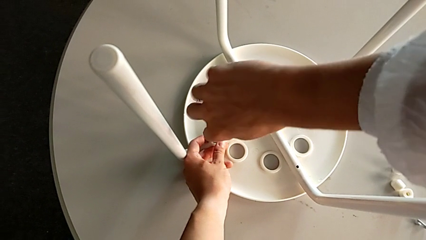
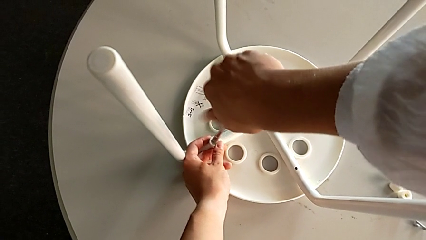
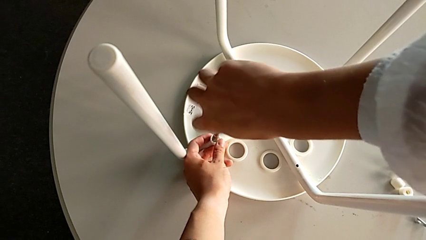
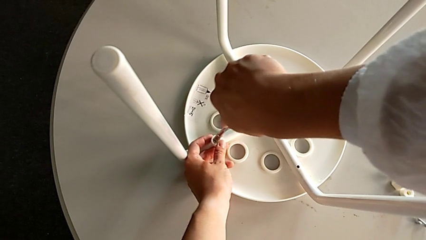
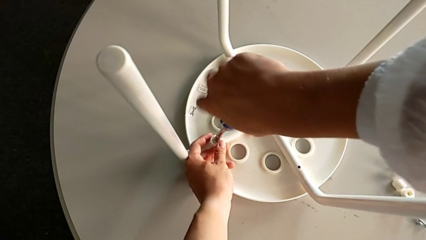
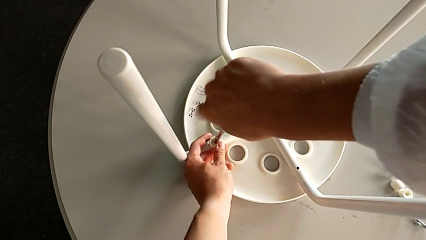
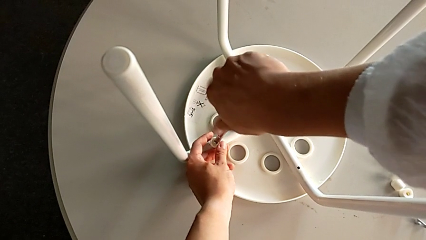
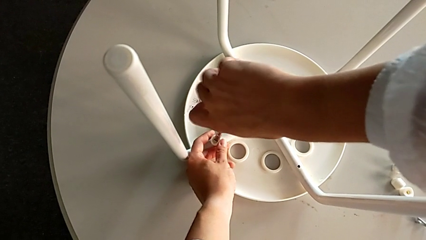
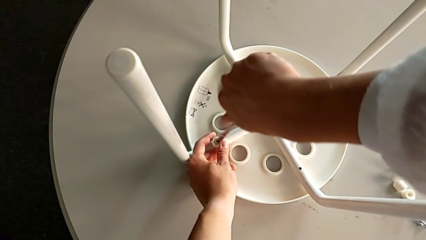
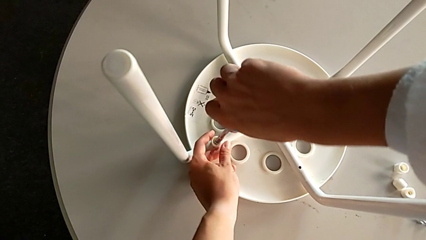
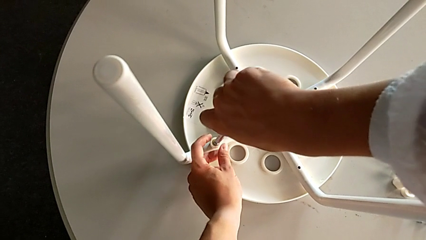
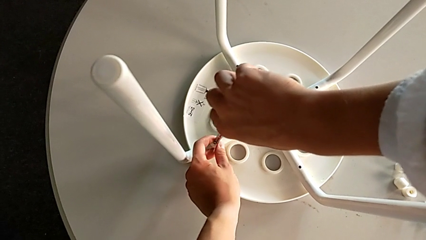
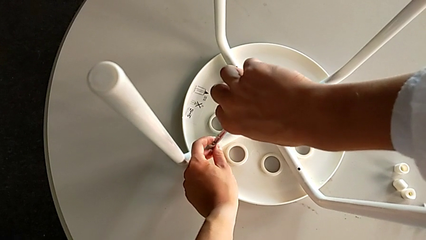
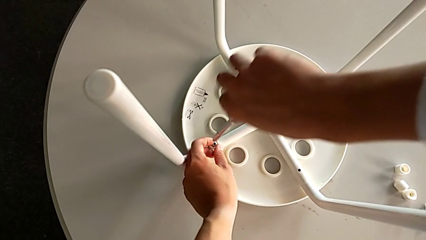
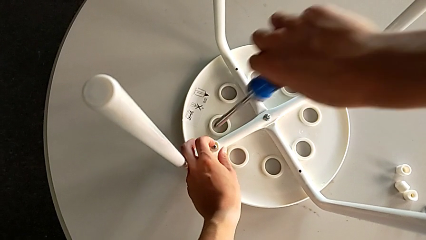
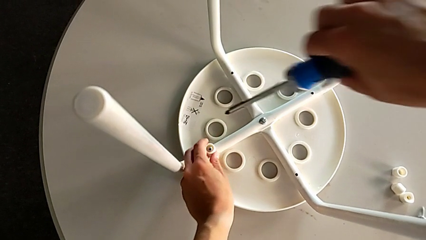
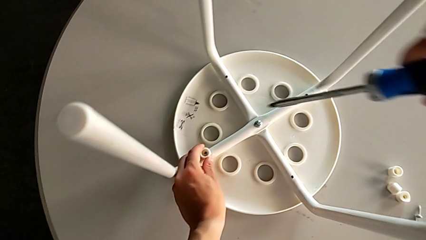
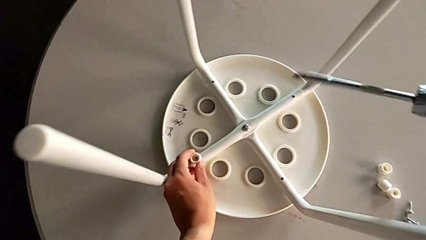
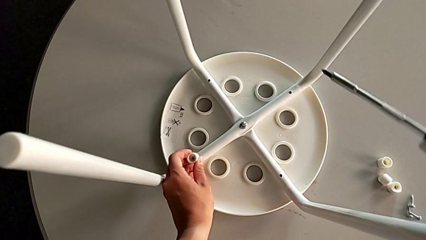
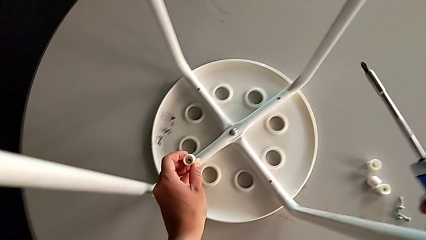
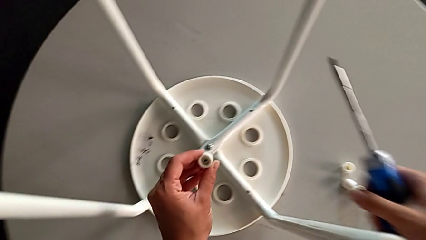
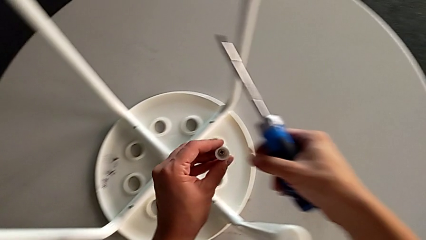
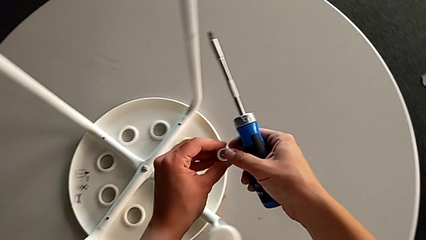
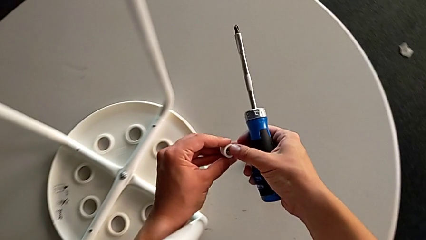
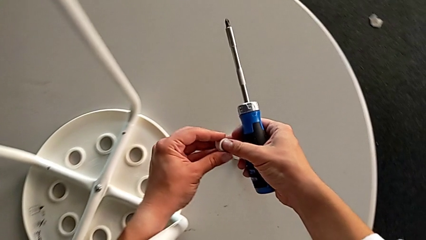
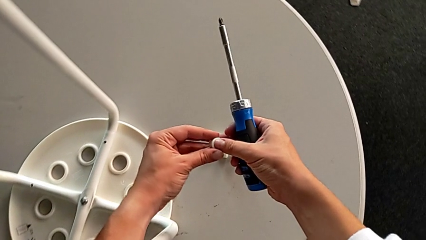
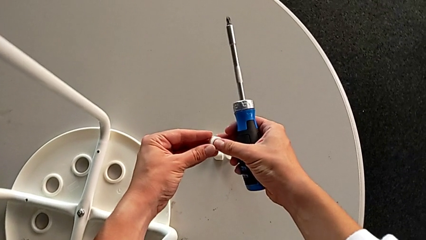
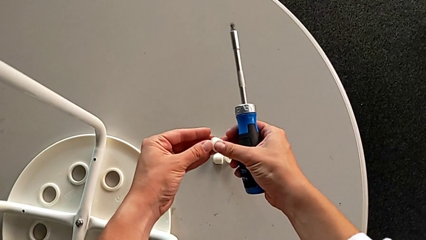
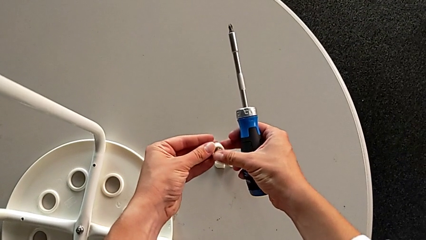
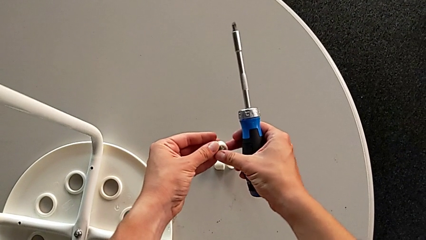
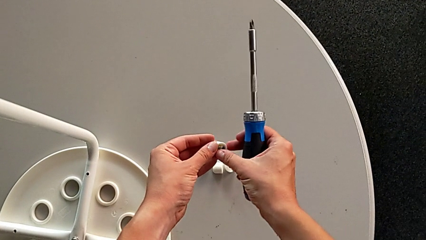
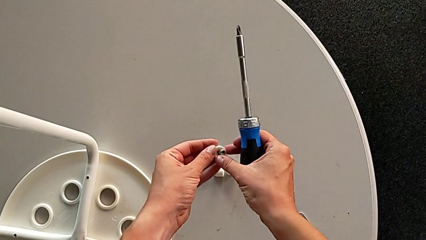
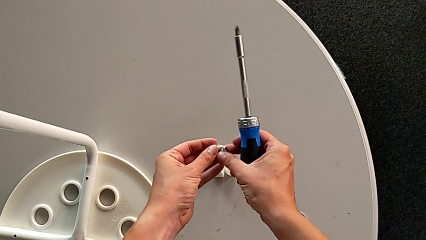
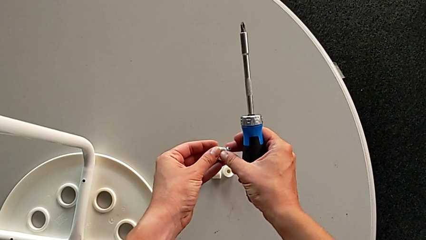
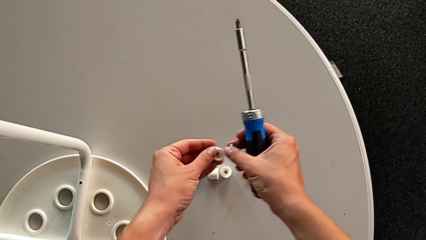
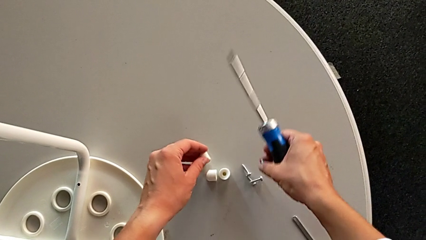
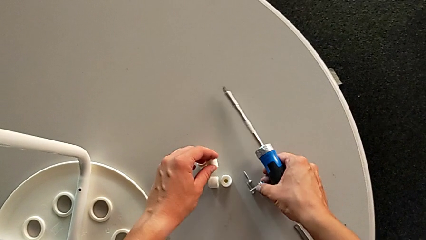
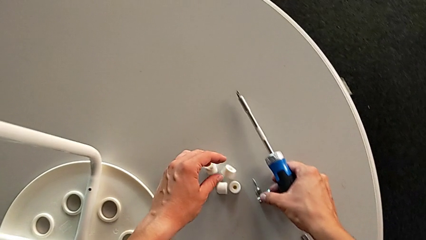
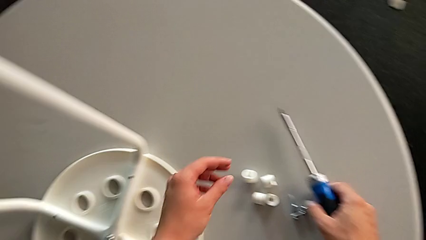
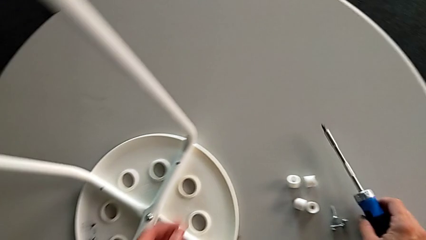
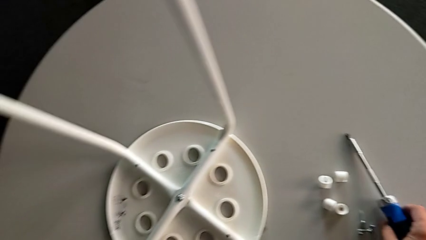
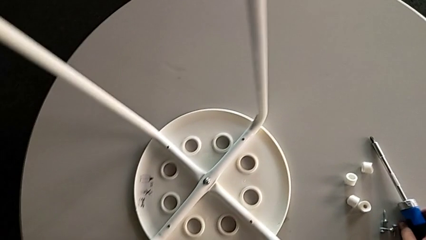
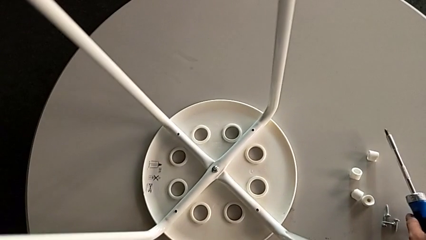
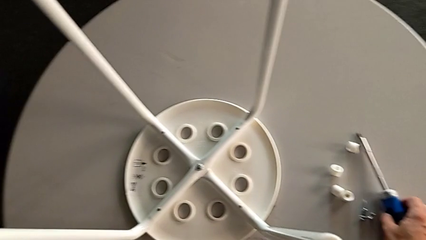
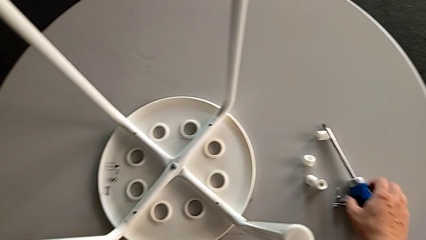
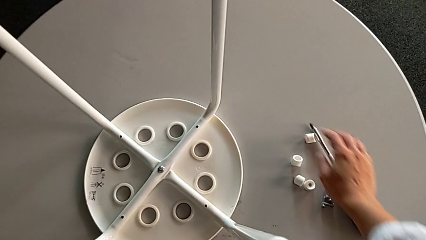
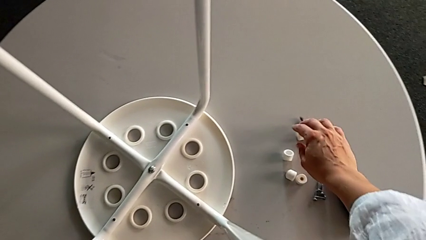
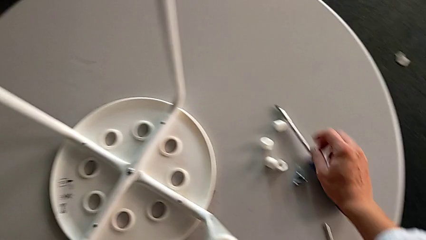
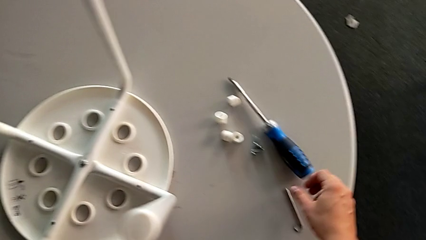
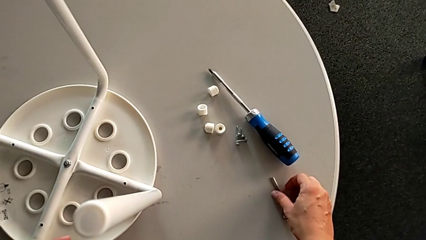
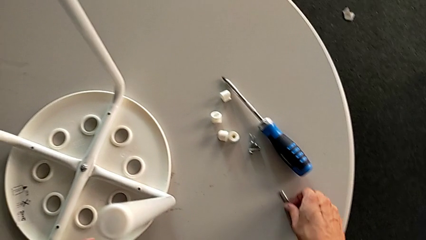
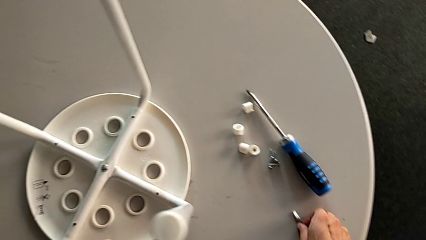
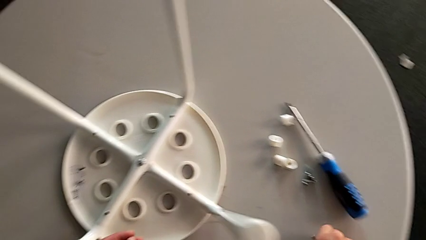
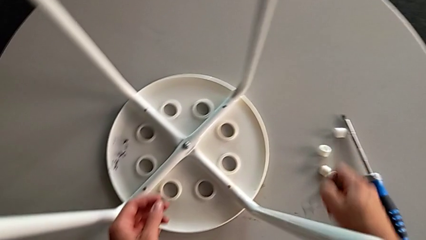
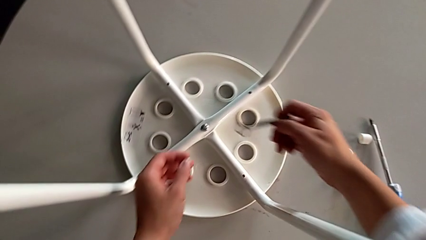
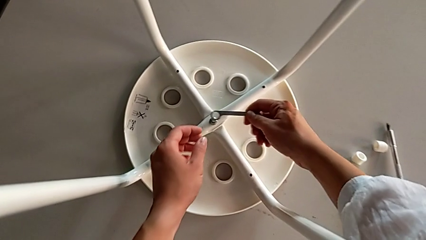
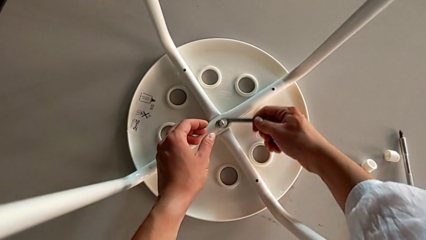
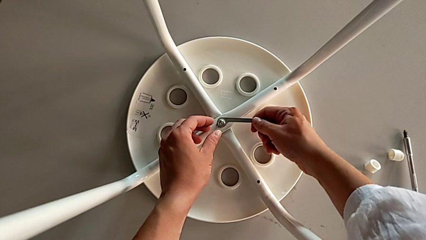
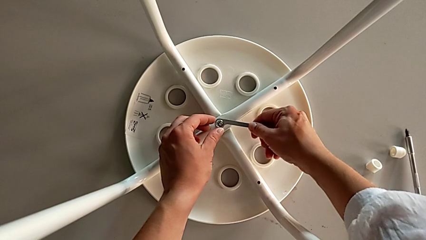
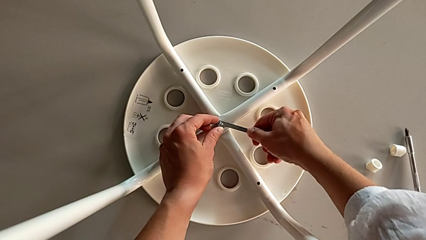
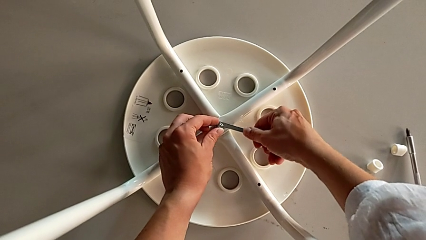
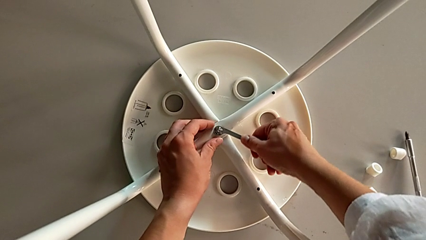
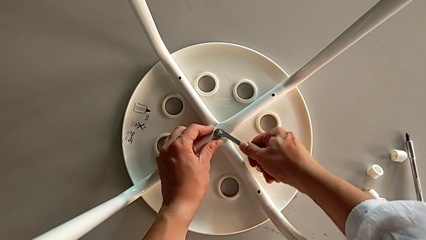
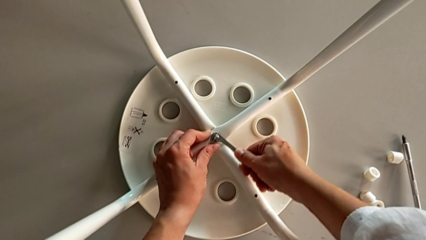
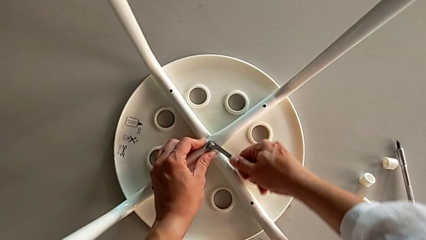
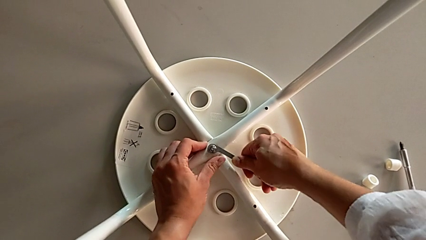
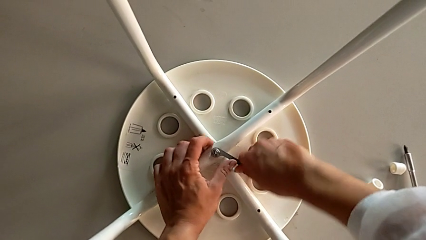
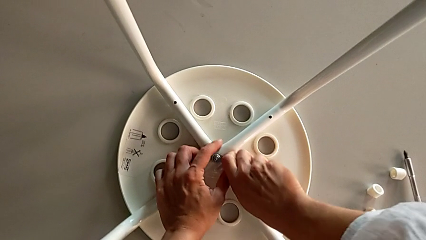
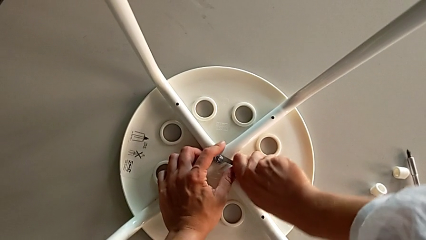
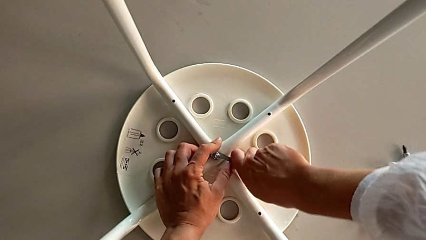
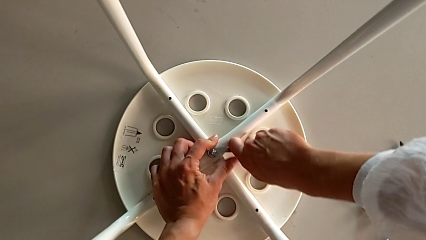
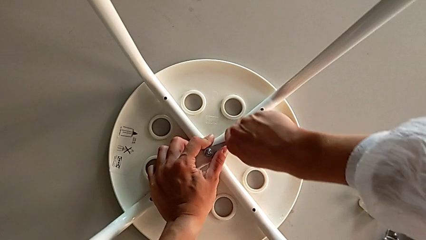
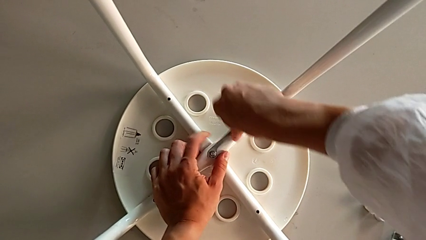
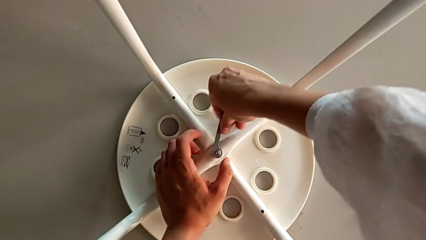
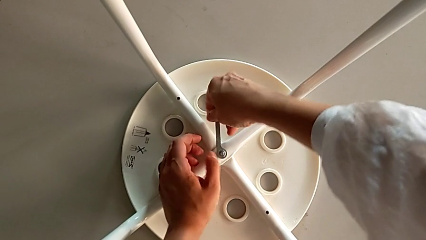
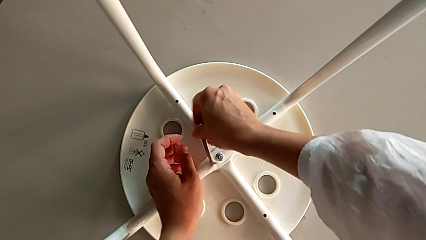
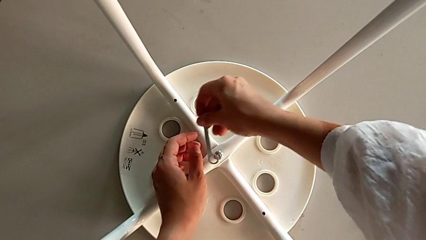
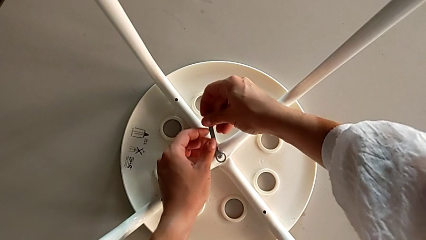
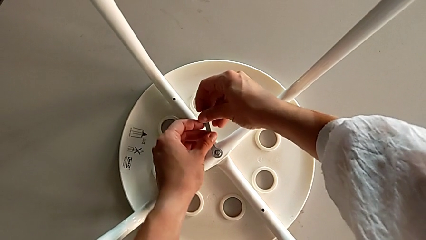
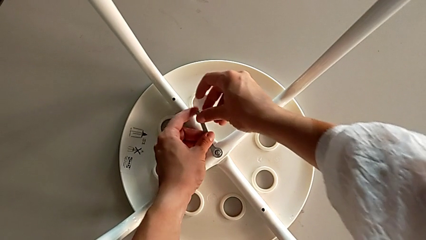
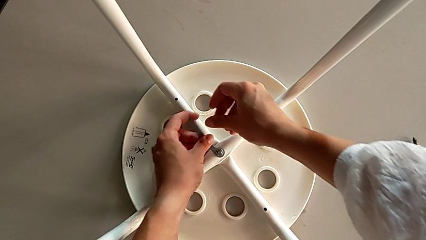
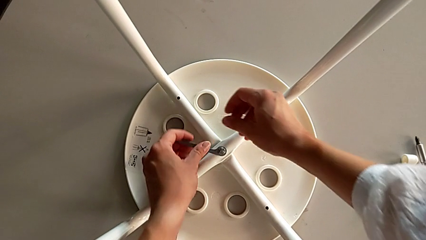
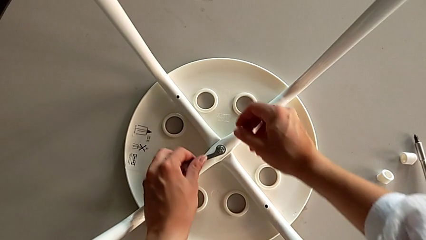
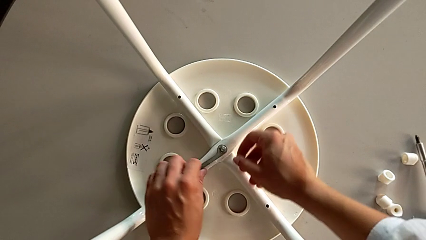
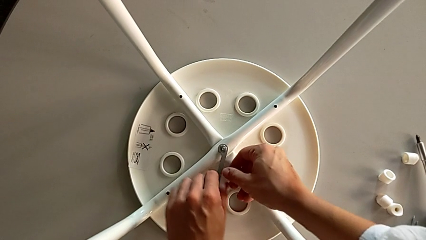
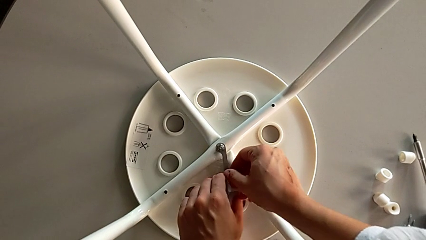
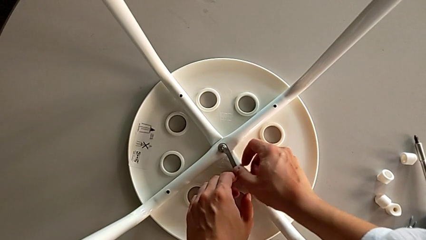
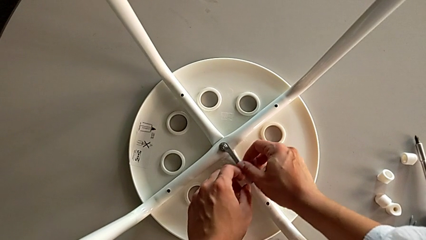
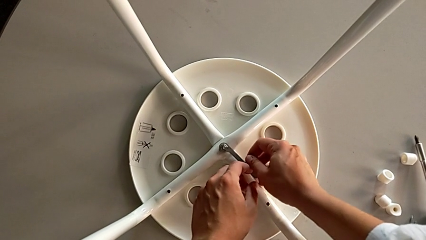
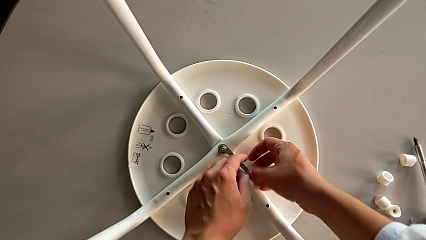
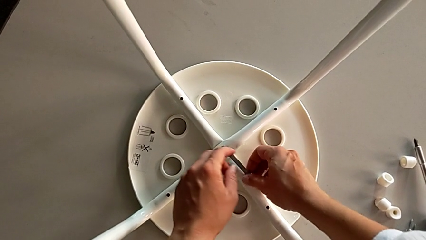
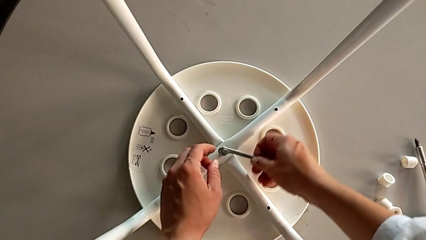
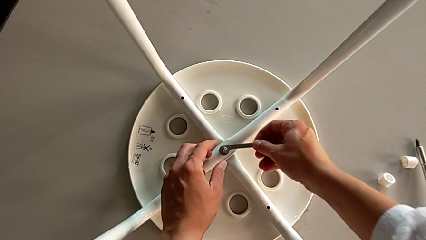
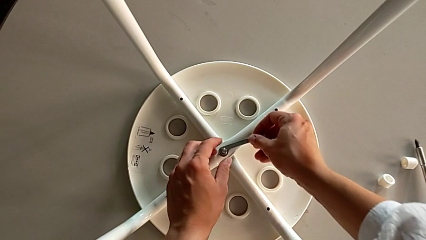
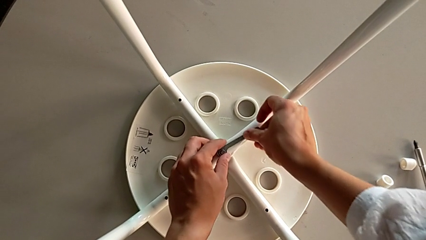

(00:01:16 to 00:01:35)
The camera wearer is unscrewing the middle hex nut on the leg of the Marius. They unscrew the fourth bolt, lift the blue screwdriver, disassemble the fourth washer, disassemble the fourth bolt, place it, place the blue screwdriver, grab the little hexagonal wrench, insert the middle hex nut and begin to unscrew it.
